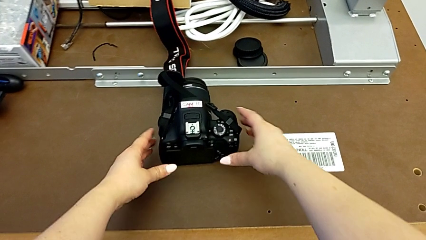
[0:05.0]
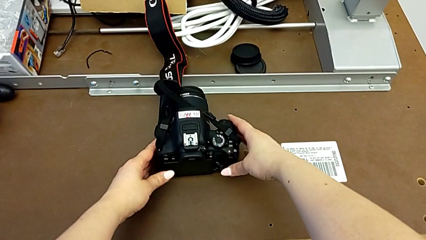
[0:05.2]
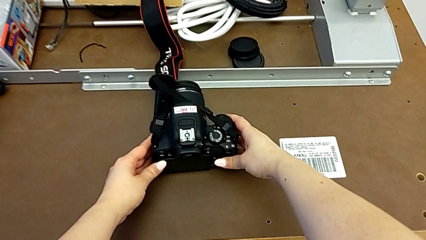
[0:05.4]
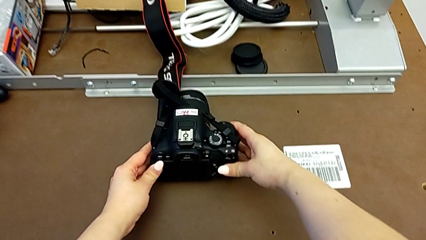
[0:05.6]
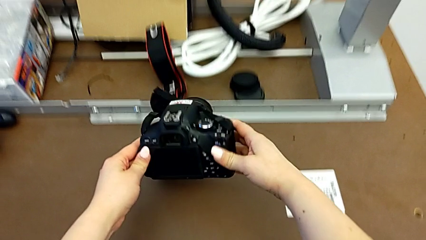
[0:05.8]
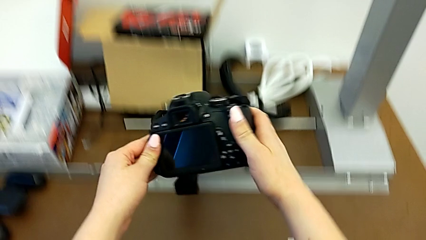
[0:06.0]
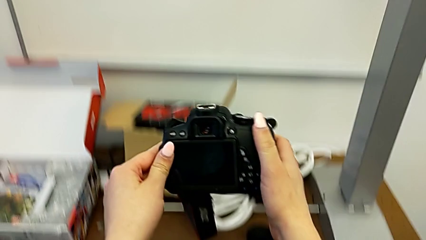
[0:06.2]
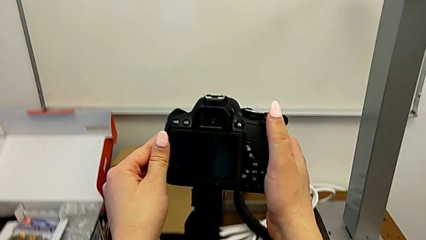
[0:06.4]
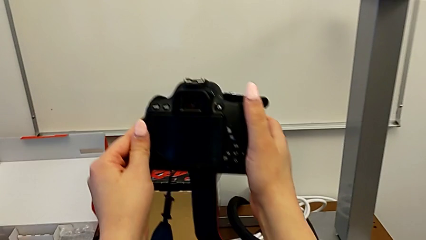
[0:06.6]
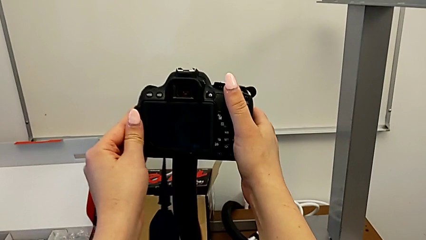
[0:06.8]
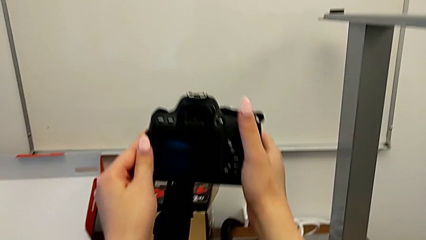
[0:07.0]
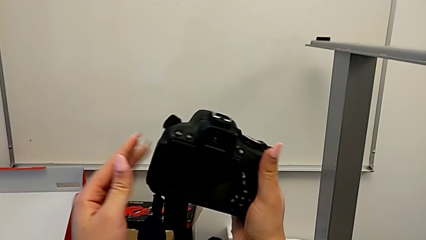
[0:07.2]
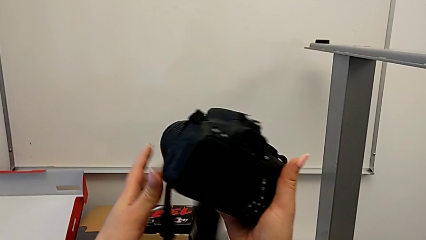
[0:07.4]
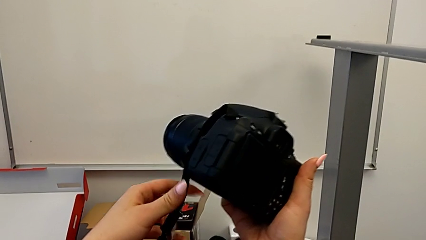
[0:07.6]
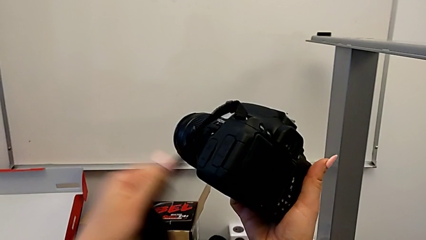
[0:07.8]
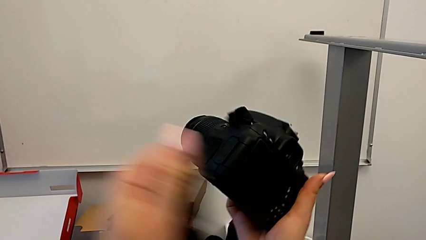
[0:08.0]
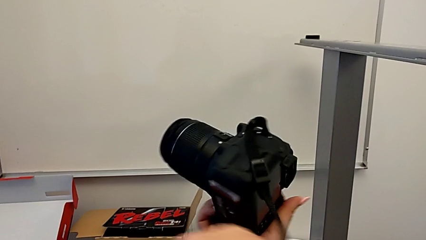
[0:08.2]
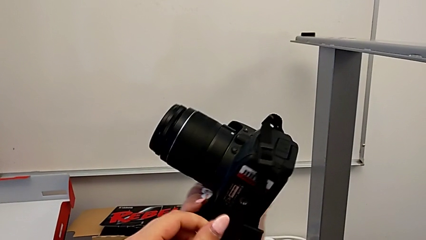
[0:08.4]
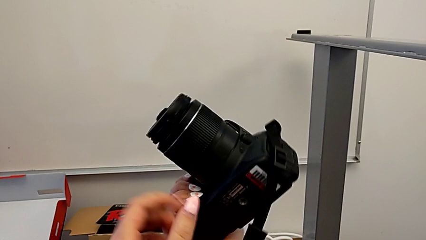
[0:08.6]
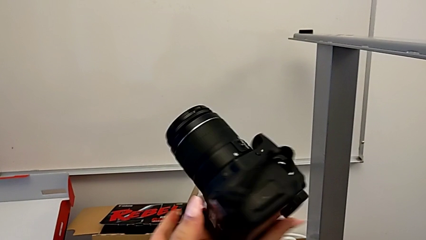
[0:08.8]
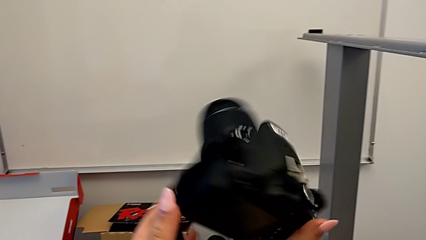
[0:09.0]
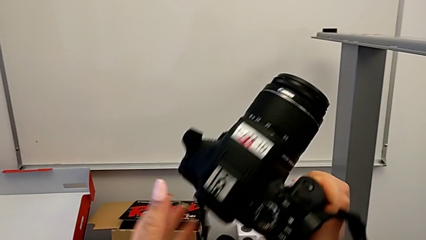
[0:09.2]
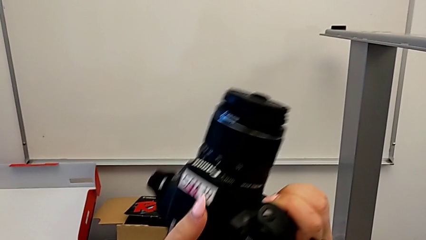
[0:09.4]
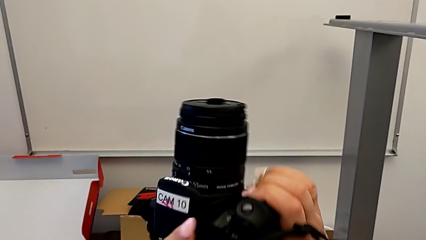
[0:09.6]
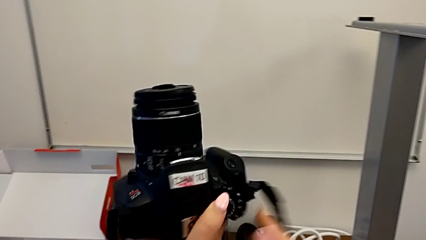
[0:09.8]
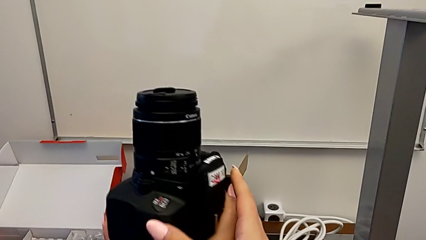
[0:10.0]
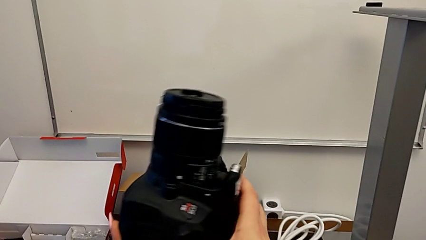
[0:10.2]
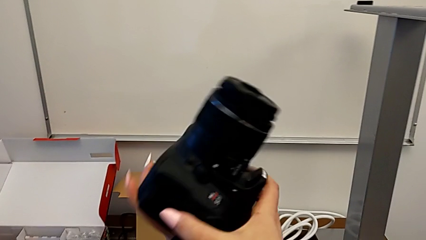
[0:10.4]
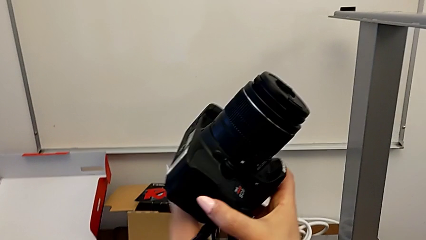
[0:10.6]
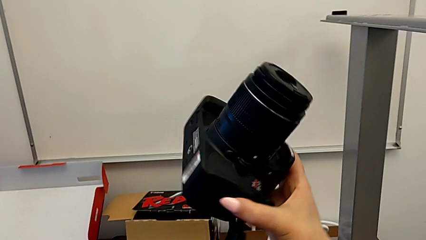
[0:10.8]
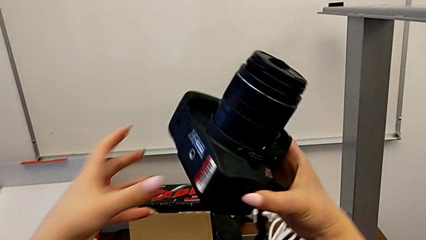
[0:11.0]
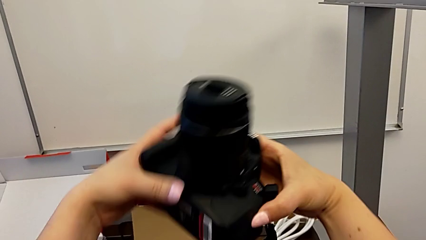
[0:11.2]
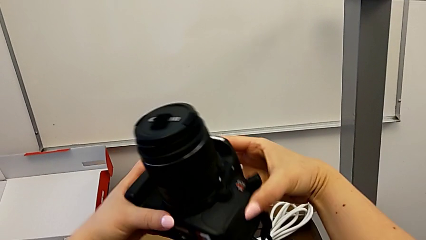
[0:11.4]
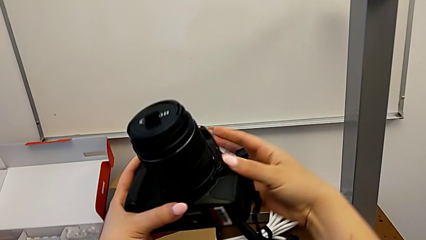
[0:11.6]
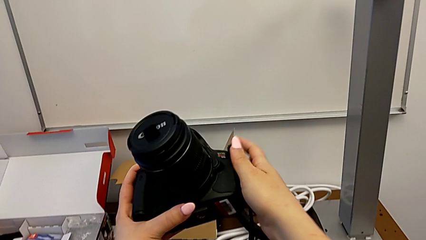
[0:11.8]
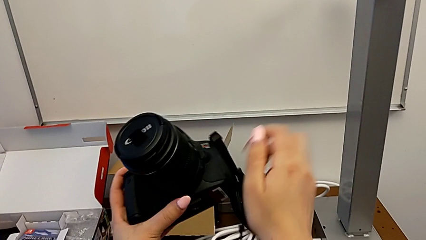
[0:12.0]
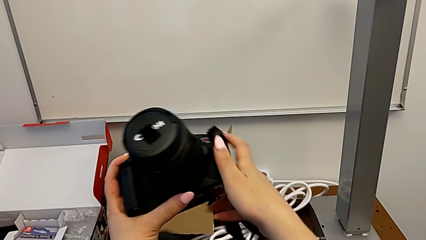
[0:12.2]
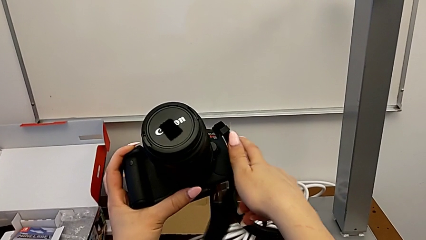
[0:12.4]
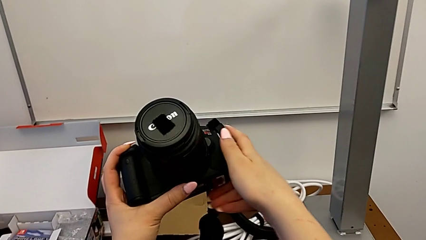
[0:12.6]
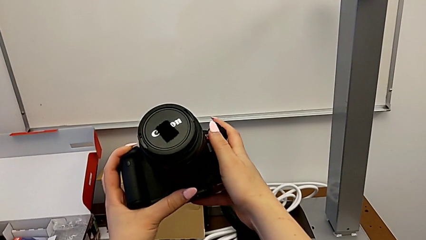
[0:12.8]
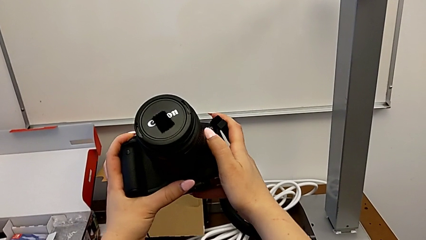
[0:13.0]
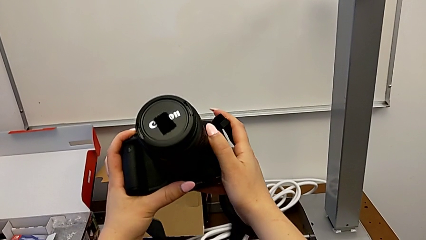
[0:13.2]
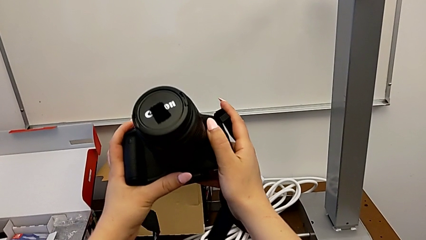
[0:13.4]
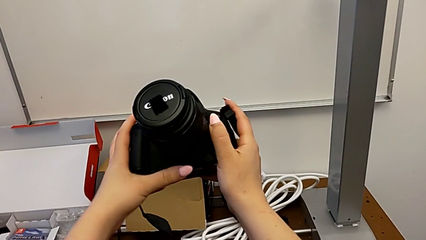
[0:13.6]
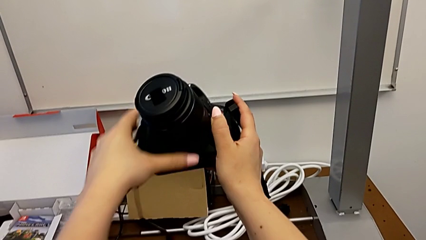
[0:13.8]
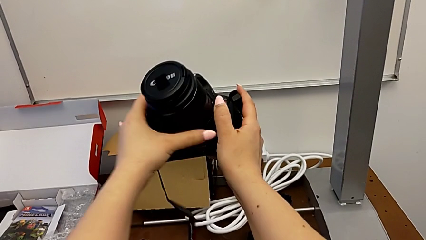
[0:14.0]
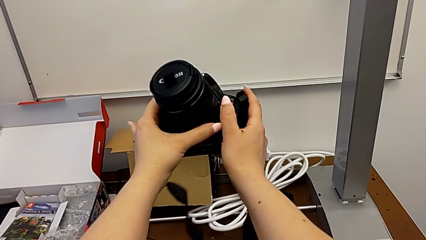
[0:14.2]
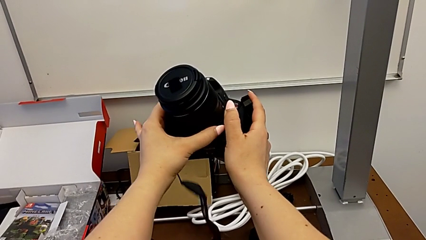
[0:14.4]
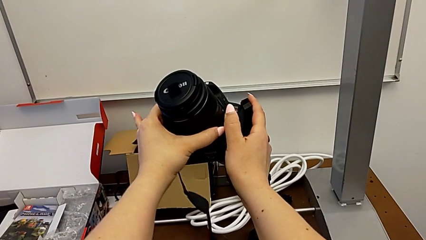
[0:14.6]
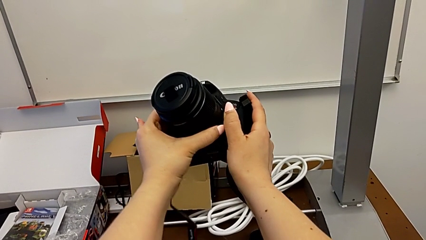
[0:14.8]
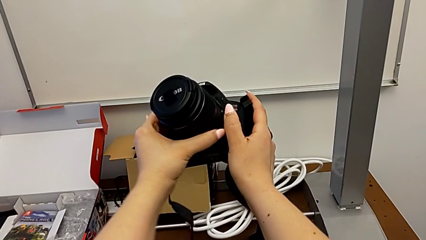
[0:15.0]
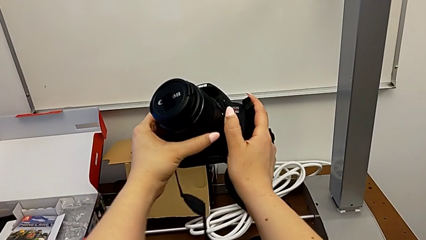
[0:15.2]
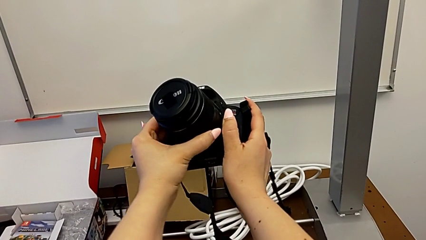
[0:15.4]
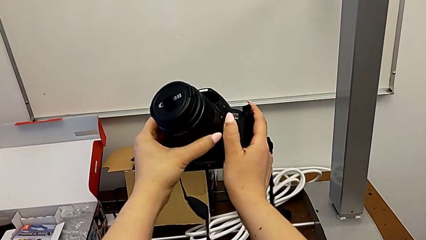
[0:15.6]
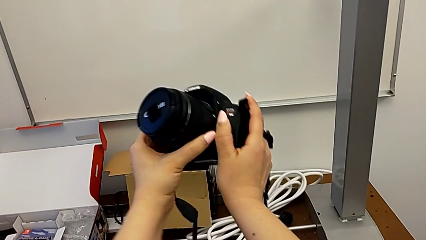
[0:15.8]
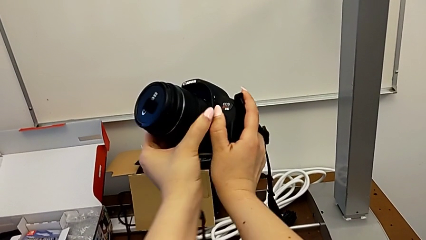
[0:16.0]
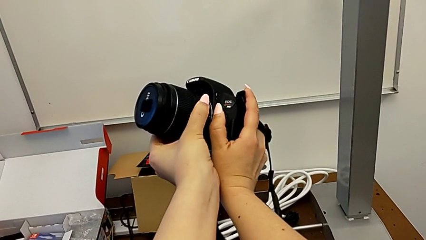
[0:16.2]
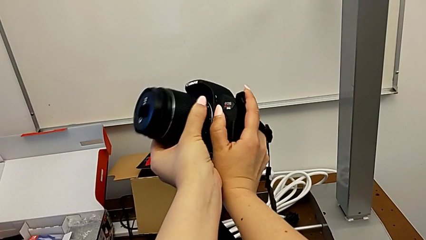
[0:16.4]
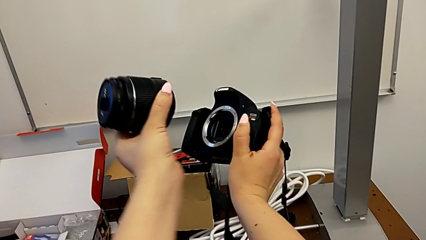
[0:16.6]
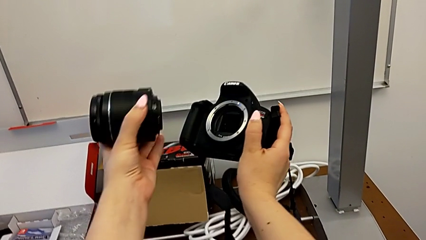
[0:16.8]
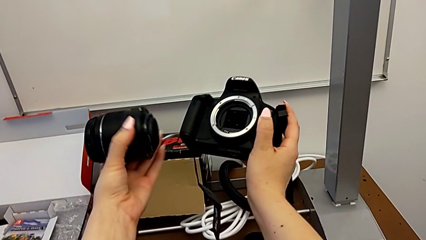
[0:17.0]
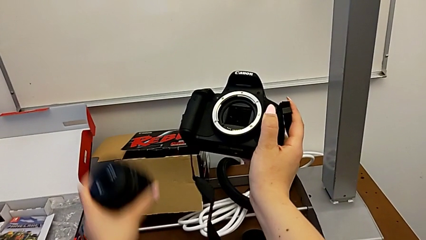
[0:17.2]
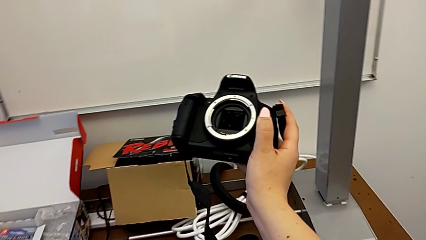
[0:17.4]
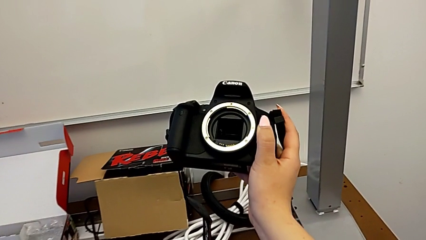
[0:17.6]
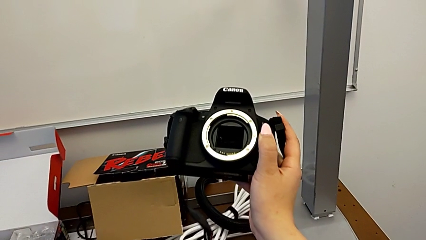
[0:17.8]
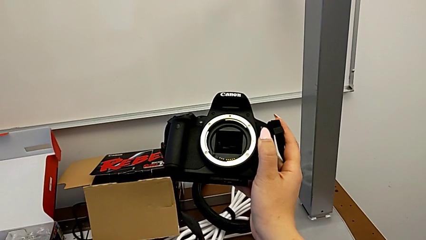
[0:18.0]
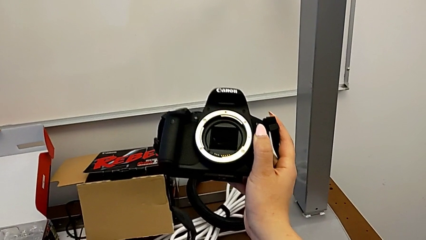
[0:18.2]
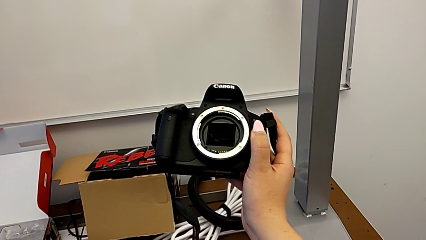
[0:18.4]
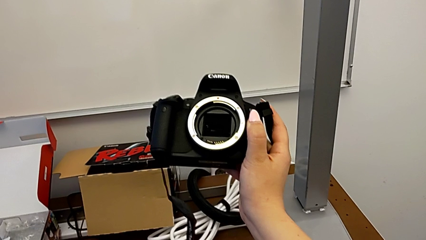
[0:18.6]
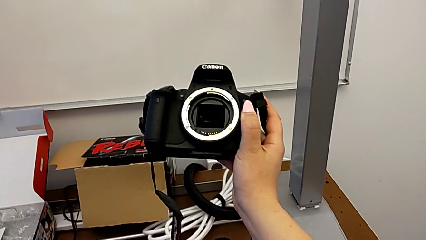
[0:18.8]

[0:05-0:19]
The camera wearer detaches the DSLR lens. They grab the DSLR, flip it, inspect it, withdraw the lens with the left hand, press the release button with the right hand and place the lens.

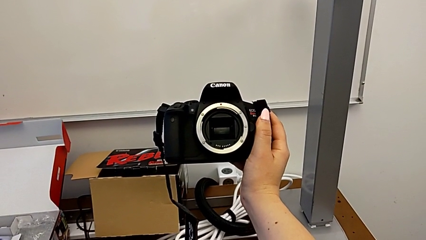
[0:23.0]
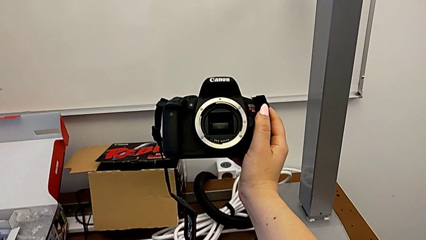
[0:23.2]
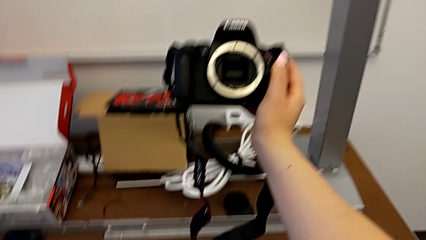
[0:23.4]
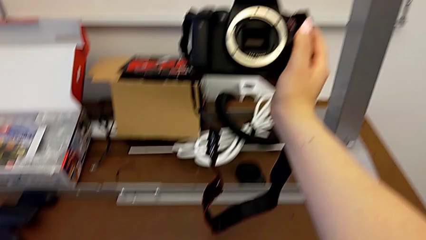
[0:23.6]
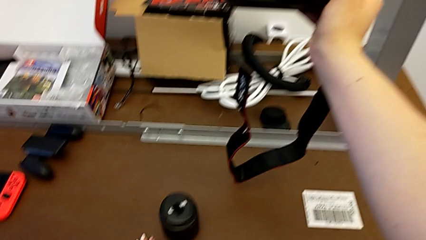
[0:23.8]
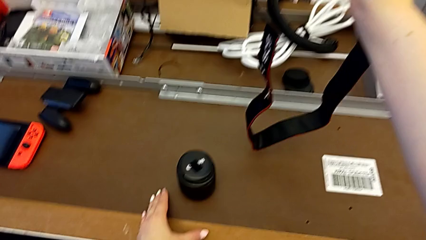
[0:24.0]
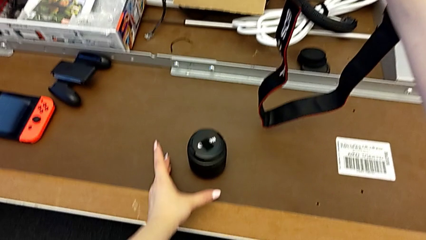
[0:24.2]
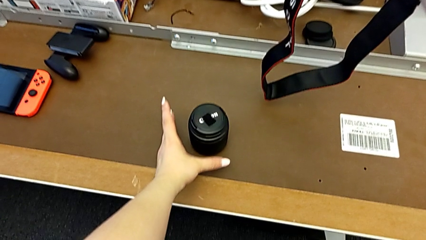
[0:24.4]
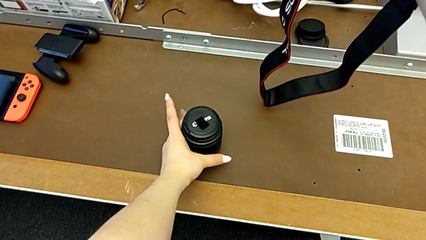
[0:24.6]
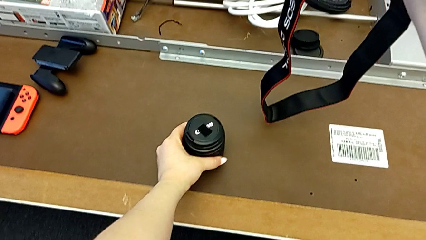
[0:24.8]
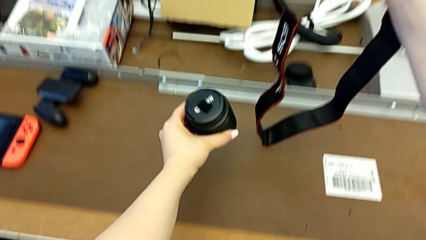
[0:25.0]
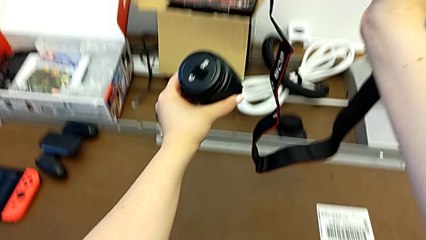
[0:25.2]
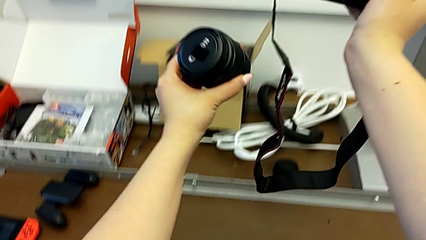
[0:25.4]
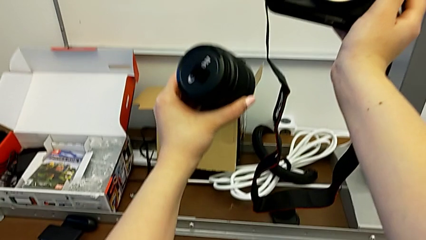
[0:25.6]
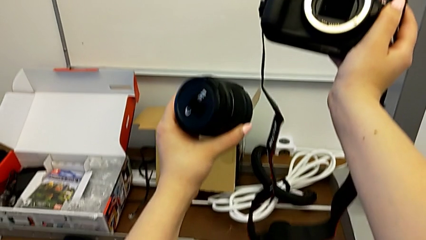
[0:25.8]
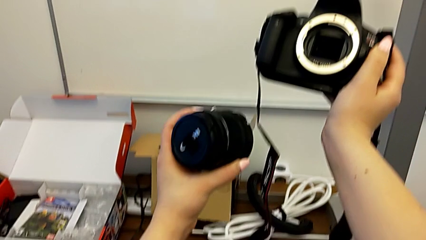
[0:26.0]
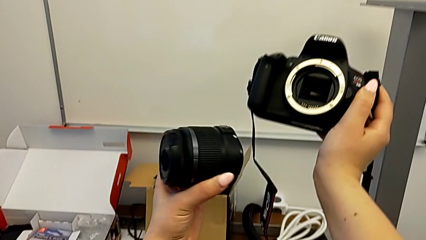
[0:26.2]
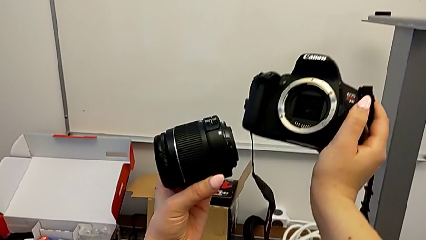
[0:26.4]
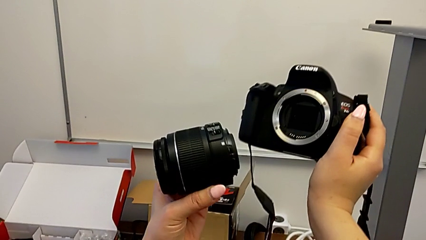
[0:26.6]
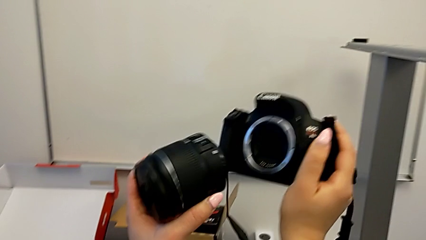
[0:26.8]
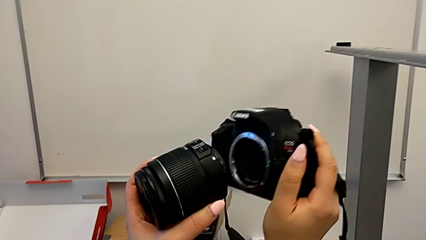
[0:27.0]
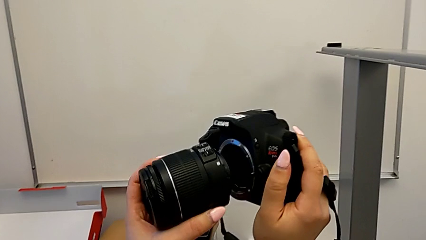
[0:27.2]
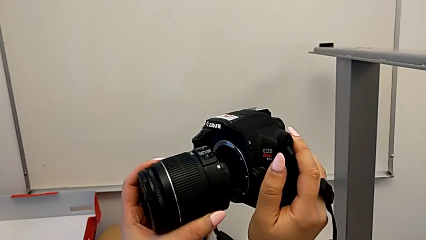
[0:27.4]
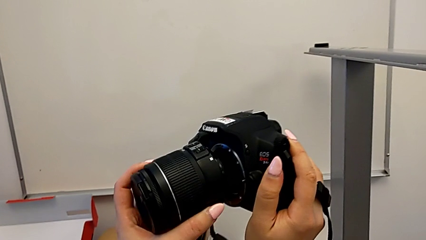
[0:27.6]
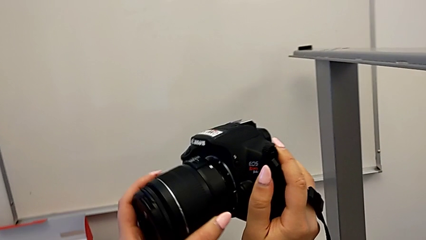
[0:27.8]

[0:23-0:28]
The camera wearer is attaching the lens to the DSLR camera. They grab the lens and lift it.
